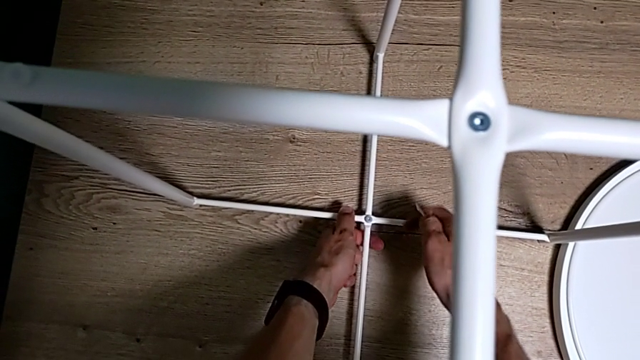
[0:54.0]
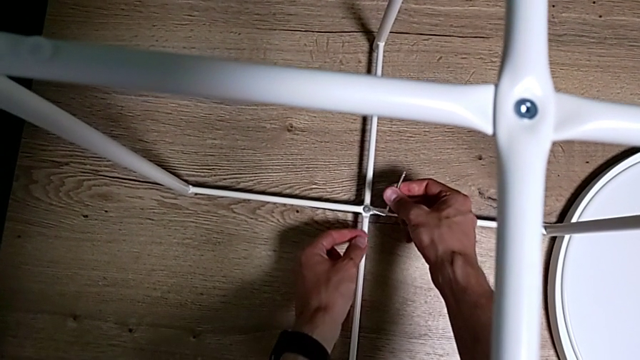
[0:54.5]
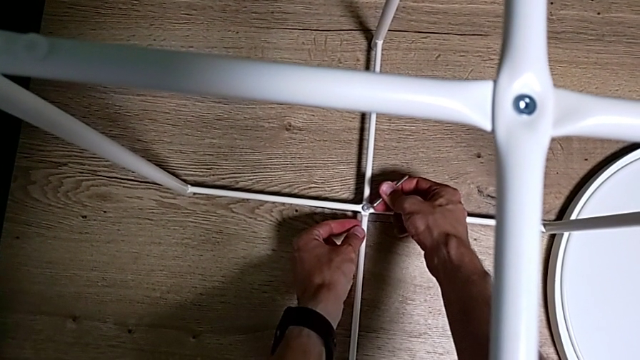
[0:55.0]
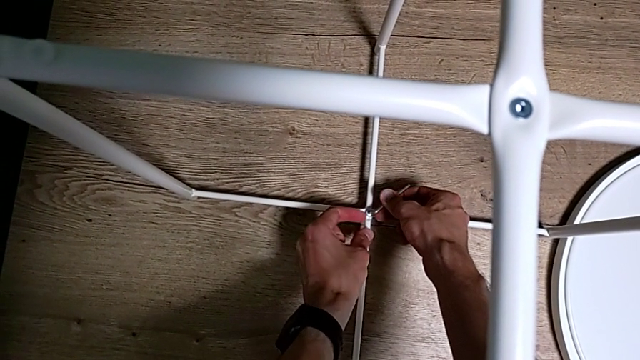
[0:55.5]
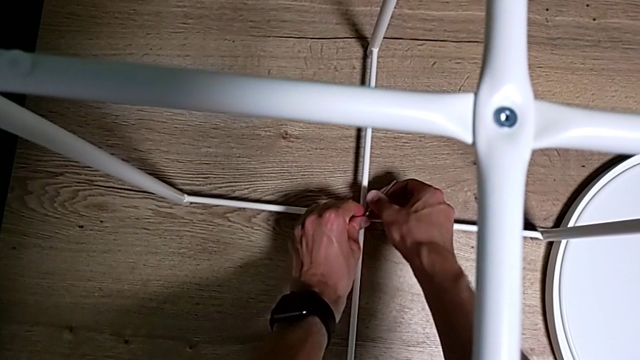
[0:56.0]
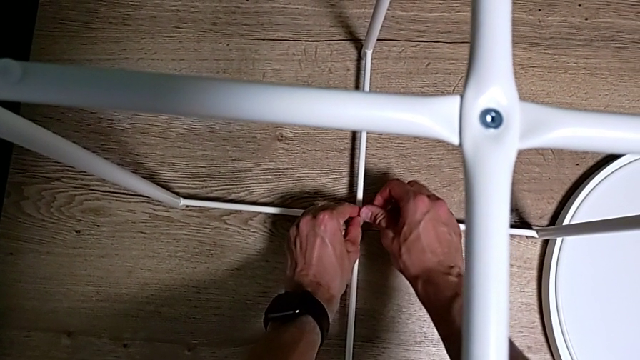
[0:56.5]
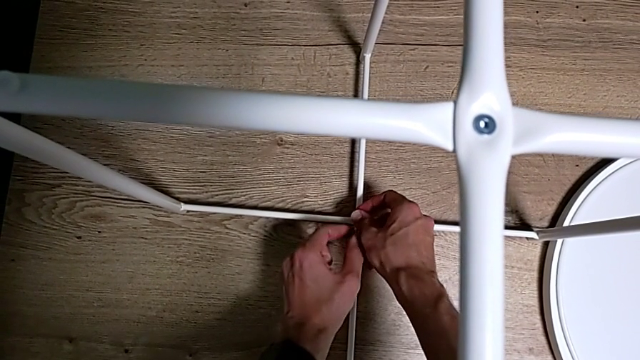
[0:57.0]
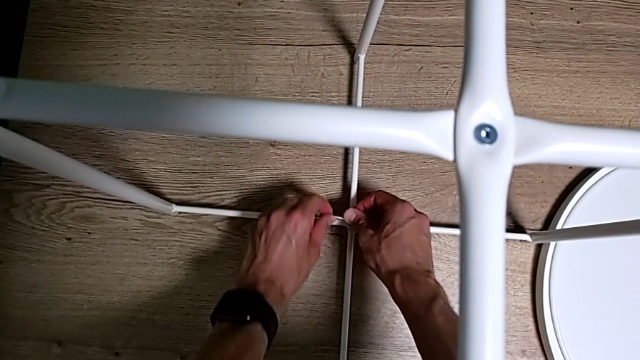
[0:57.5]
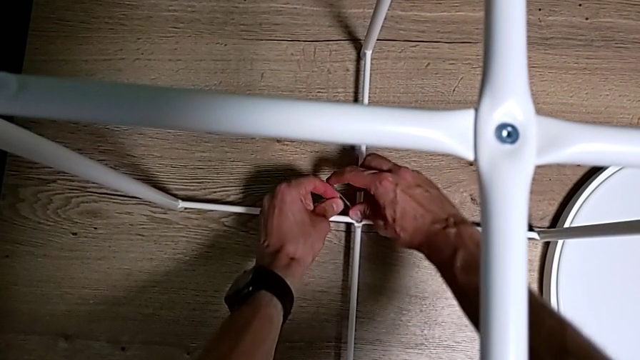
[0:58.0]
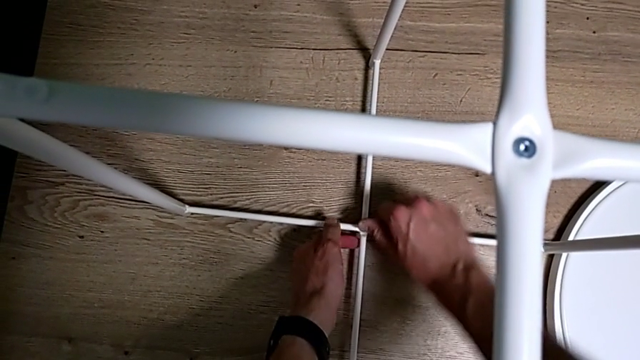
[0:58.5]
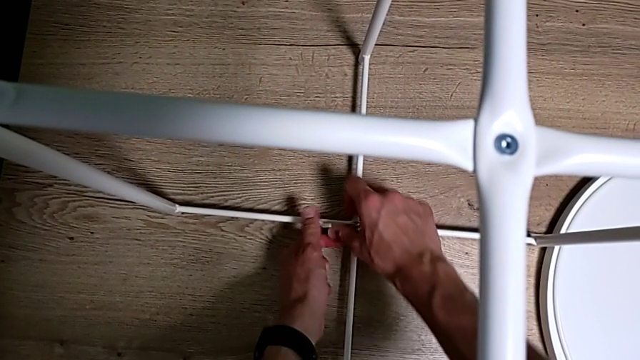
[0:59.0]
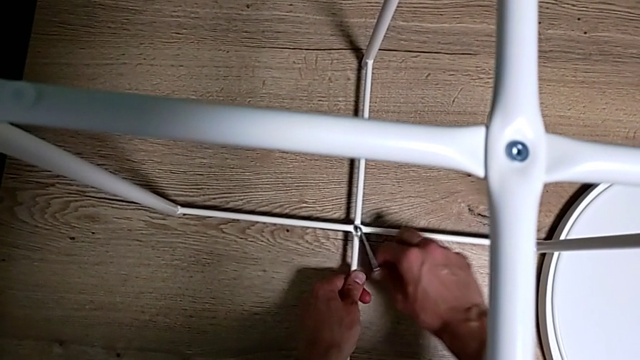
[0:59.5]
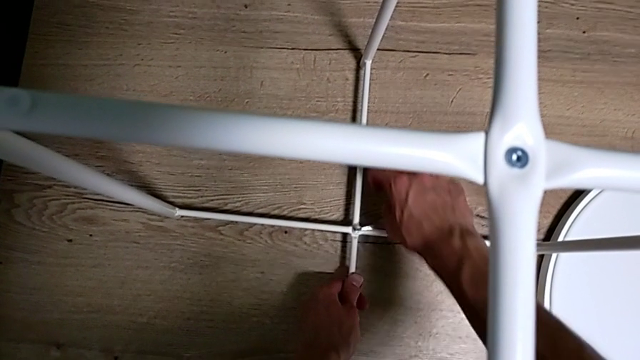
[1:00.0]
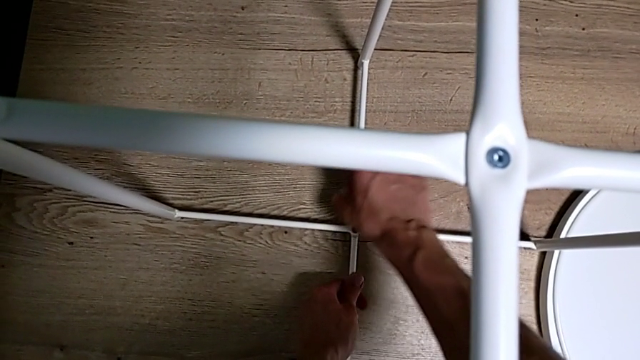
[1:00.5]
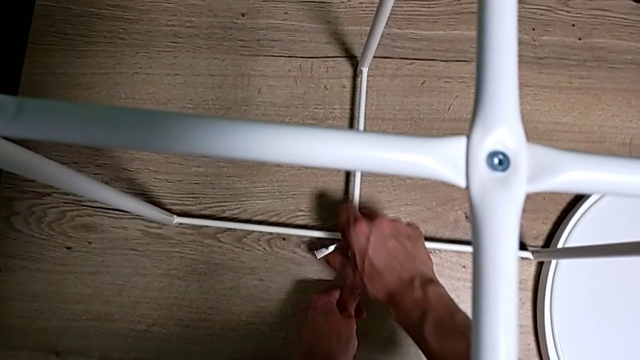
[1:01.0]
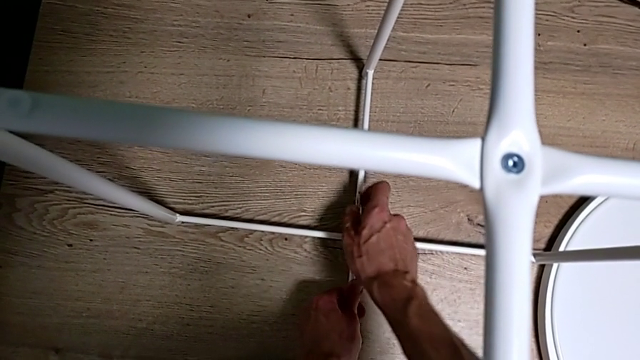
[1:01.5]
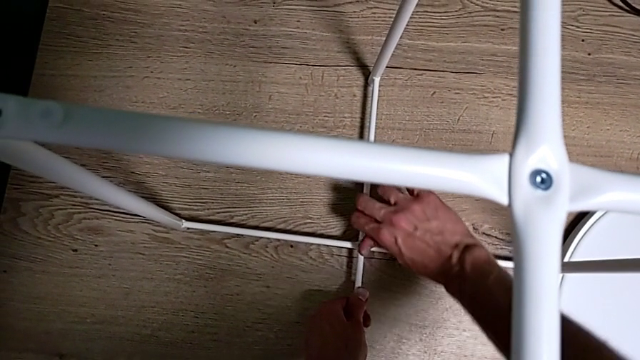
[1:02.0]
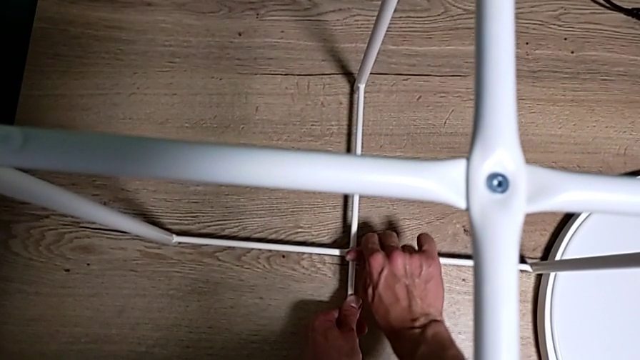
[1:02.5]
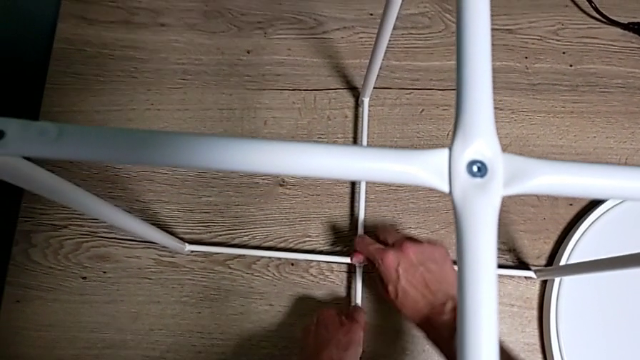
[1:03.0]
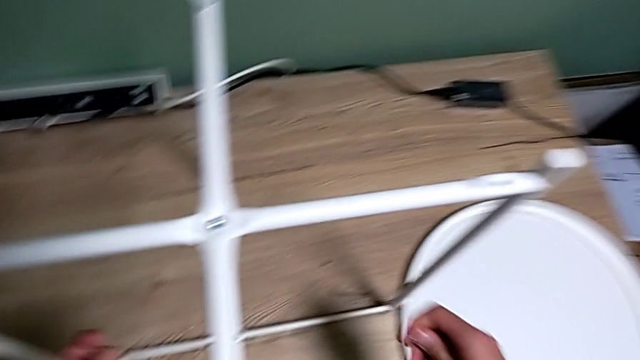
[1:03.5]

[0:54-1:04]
The camera wearer is assembling the bottom screw. They insert the Allen wrench, screw the hex socket head three times and withdraw the Allen wrench.

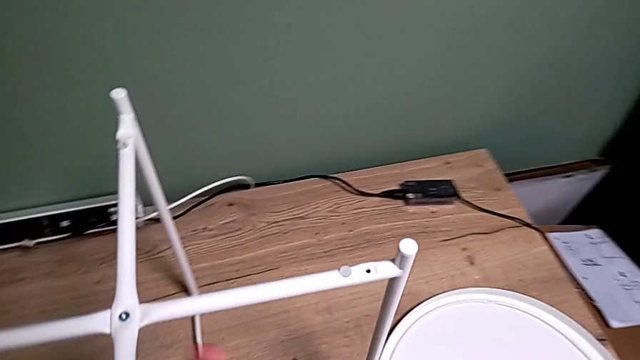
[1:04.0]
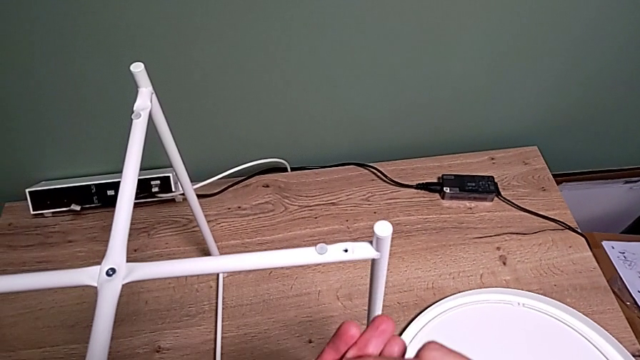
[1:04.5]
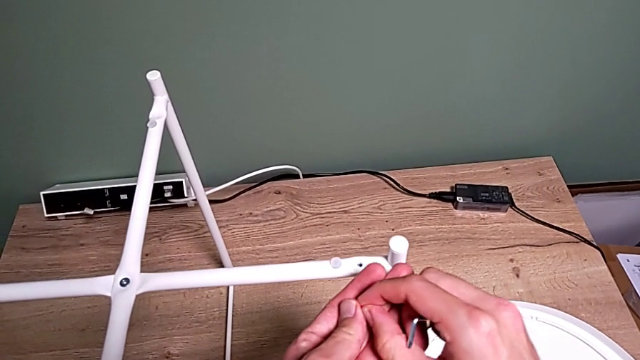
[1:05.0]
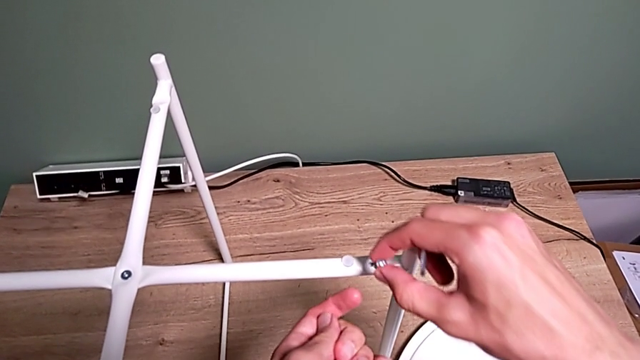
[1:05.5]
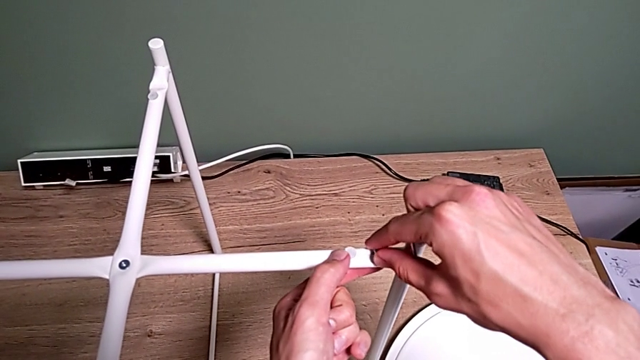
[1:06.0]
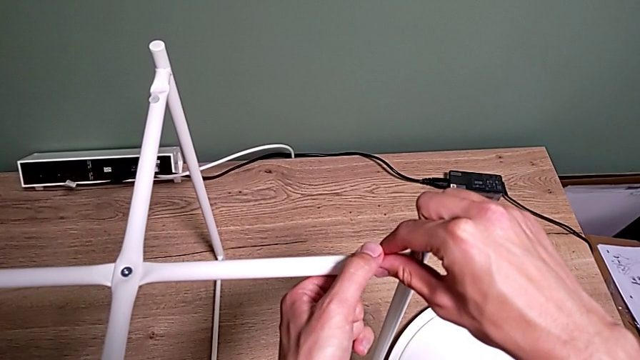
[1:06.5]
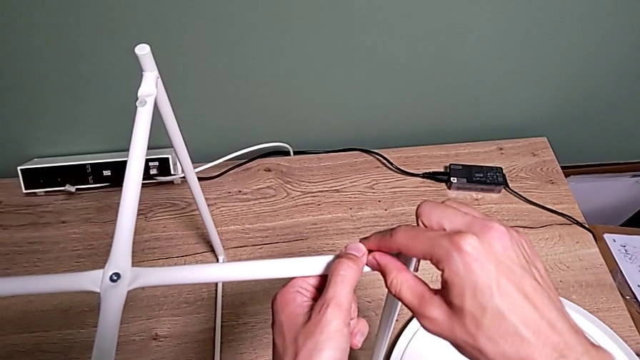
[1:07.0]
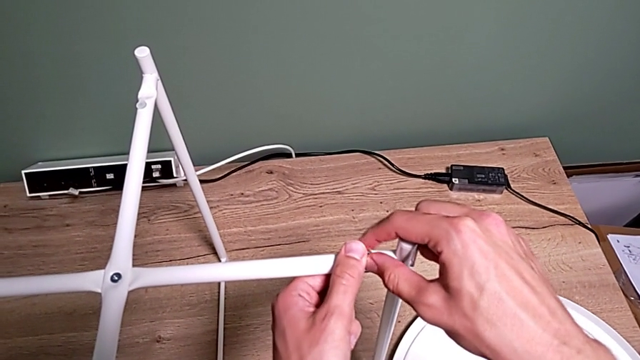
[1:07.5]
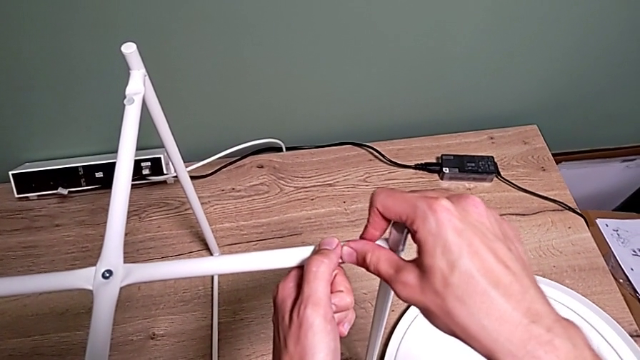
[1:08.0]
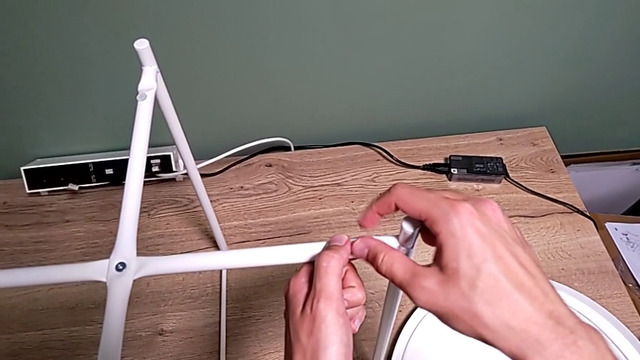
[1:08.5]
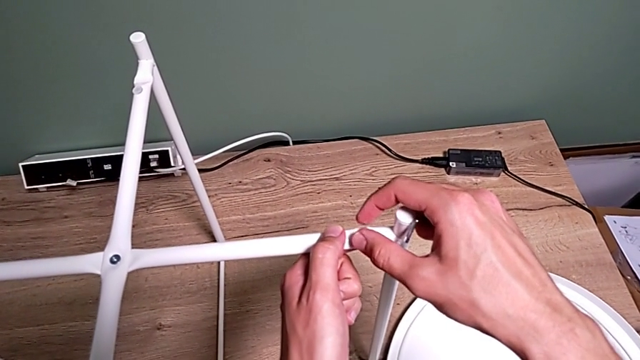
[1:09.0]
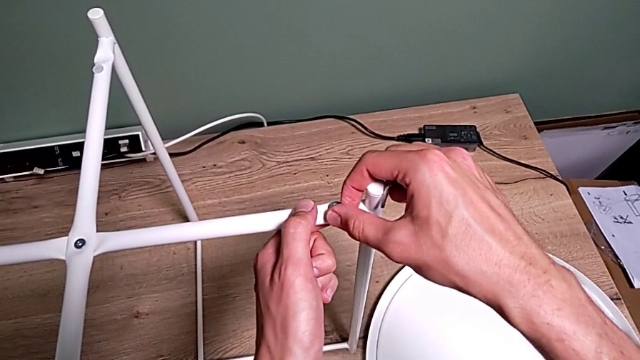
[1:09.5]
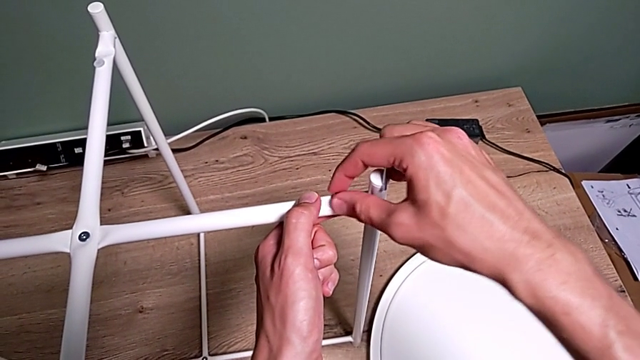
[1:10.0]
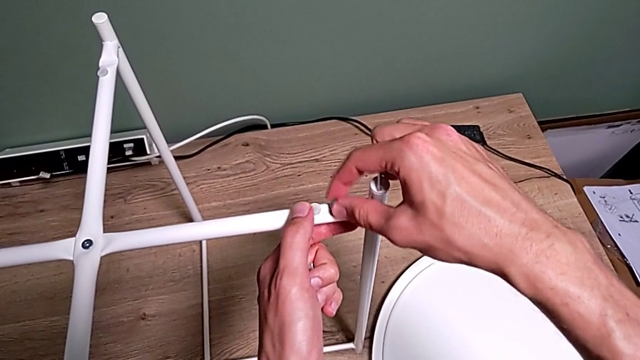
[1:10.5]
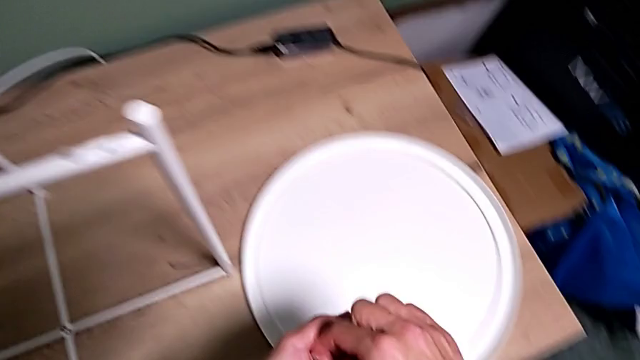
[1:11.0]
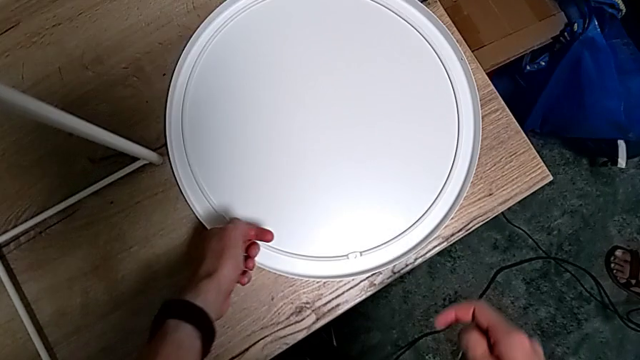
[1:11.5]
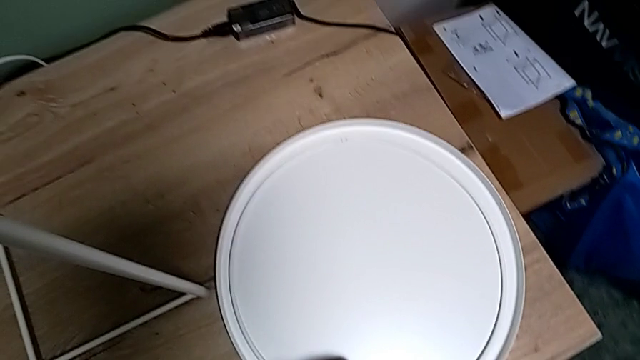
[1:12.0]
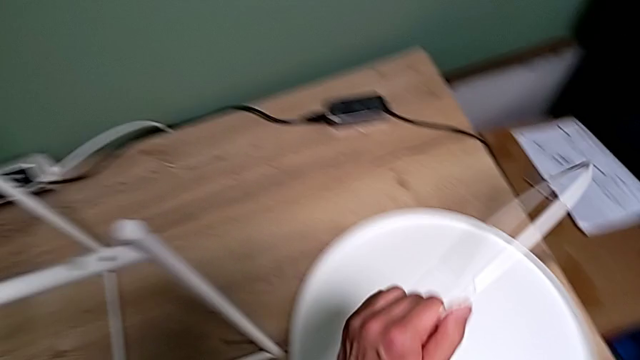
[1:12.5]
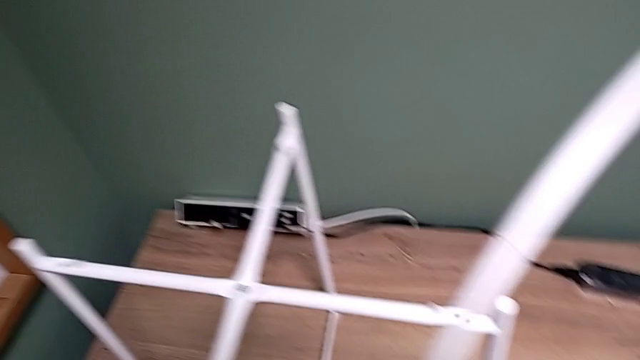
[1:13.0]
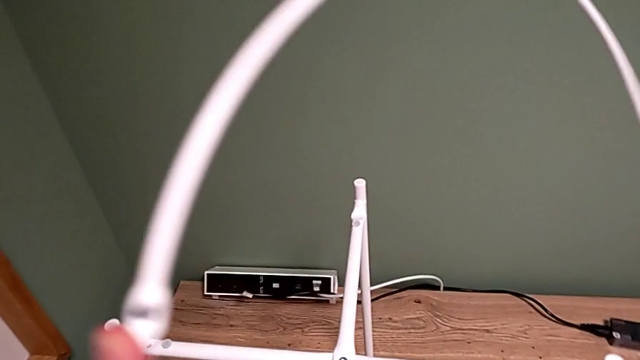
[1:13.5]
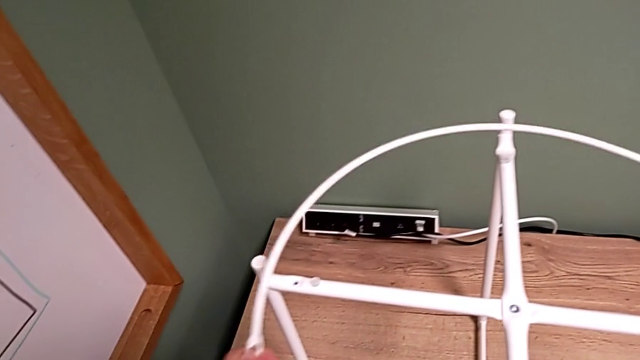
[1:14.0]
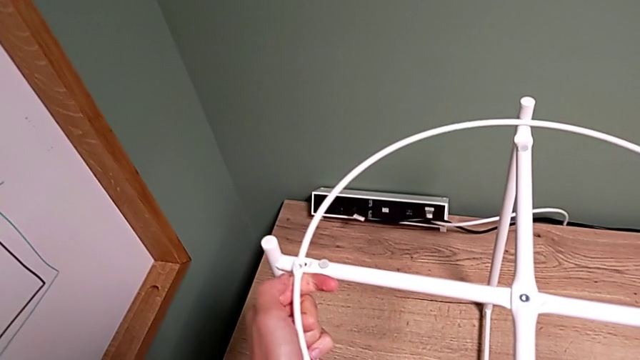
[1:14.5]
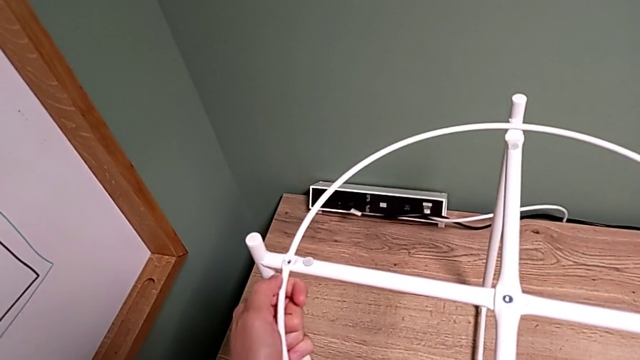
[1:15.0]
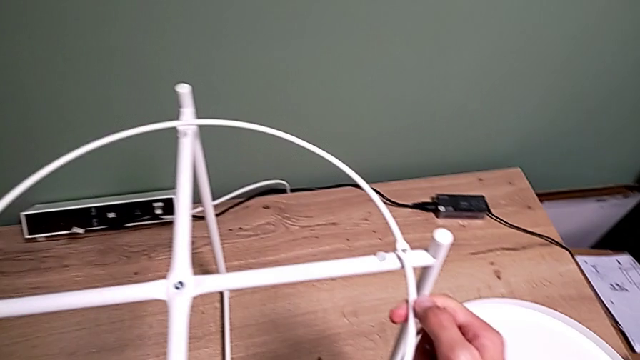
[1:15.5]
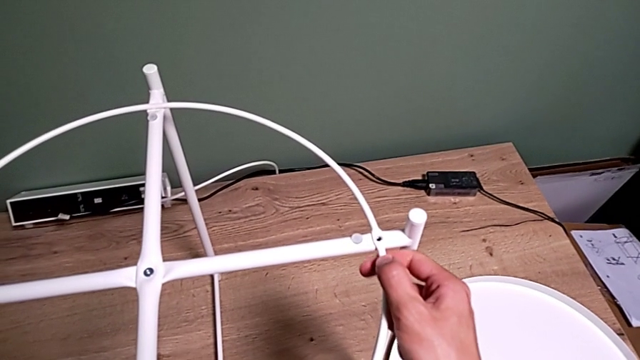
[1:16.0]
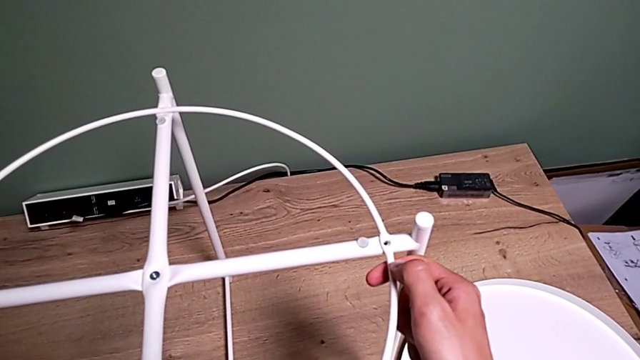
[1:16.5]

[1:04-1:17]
The camera wearer is assembling a circle. They grab the first hex socket head, wrongly insert it, unscrew it, wrongly withdraw it, grab the circle, rotate it and align it twice.
